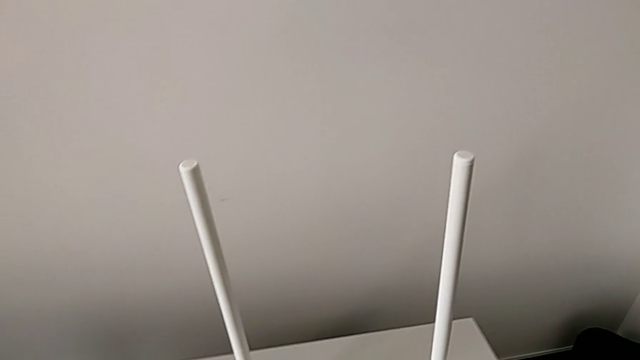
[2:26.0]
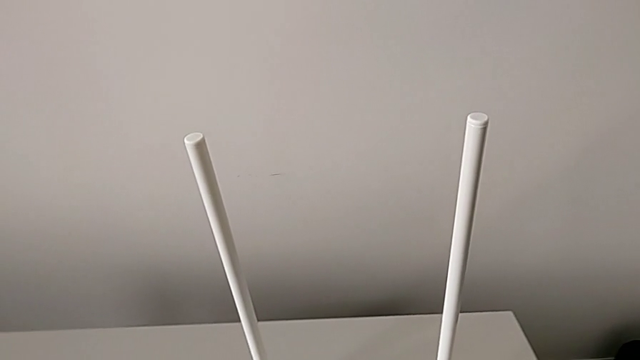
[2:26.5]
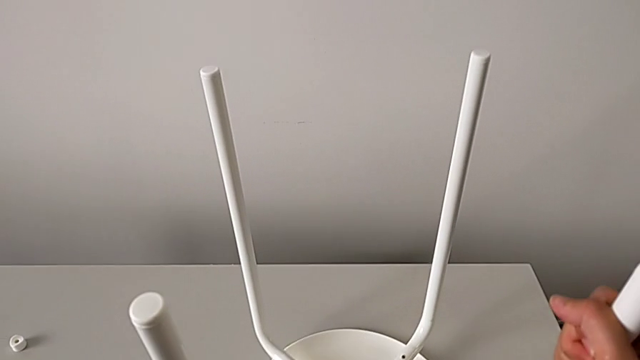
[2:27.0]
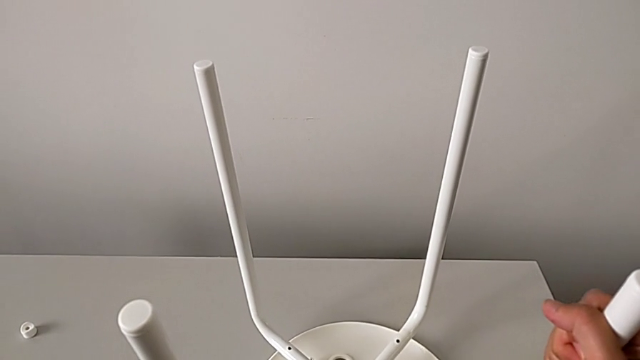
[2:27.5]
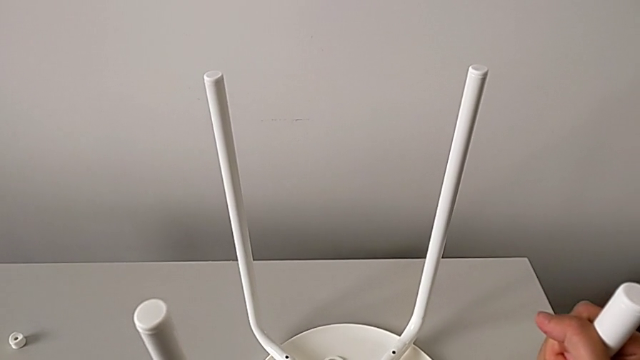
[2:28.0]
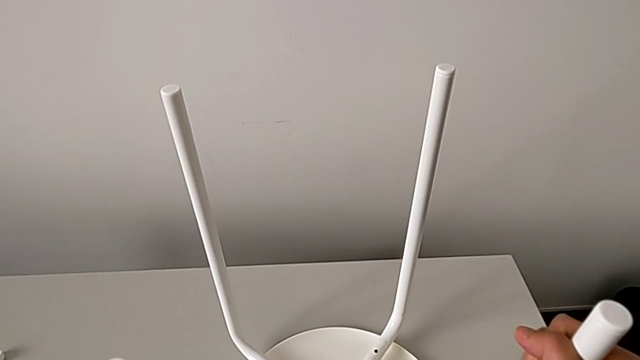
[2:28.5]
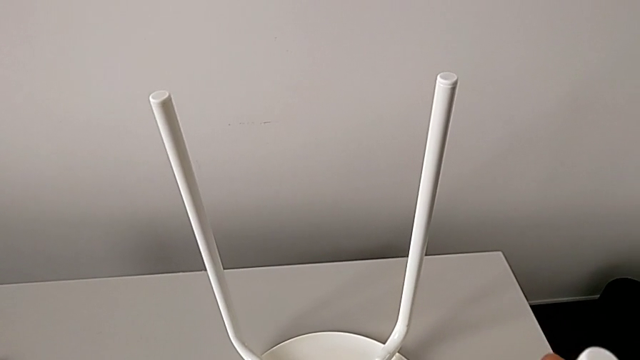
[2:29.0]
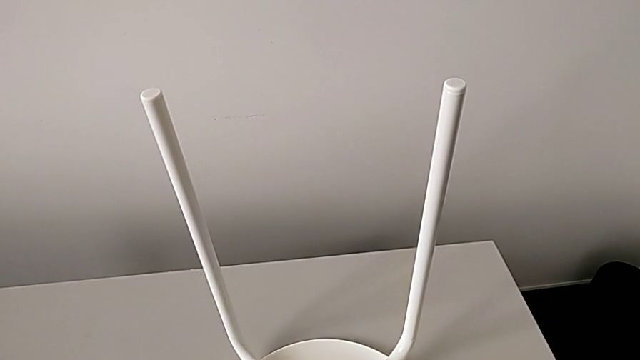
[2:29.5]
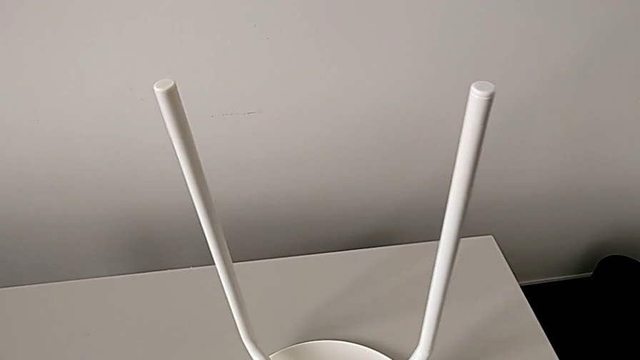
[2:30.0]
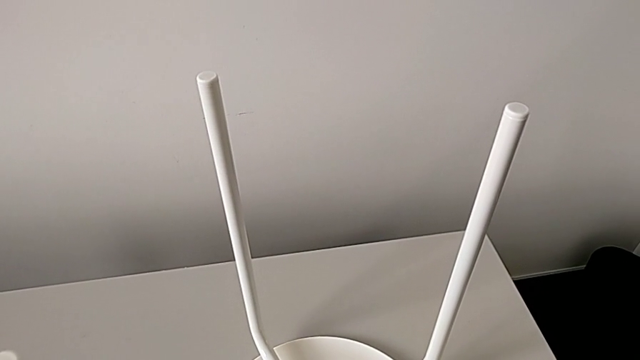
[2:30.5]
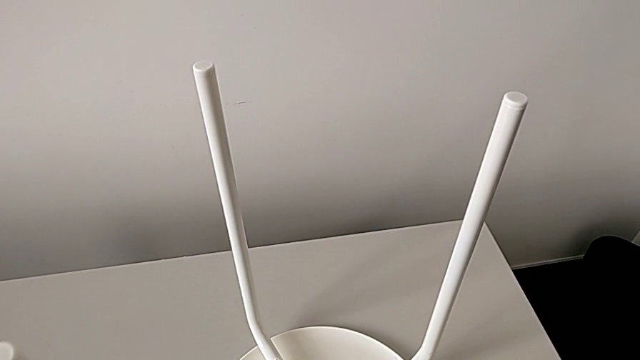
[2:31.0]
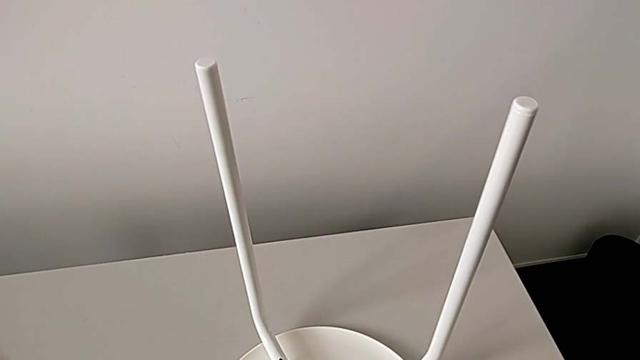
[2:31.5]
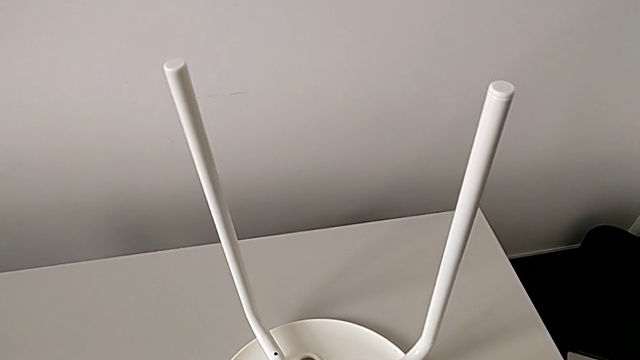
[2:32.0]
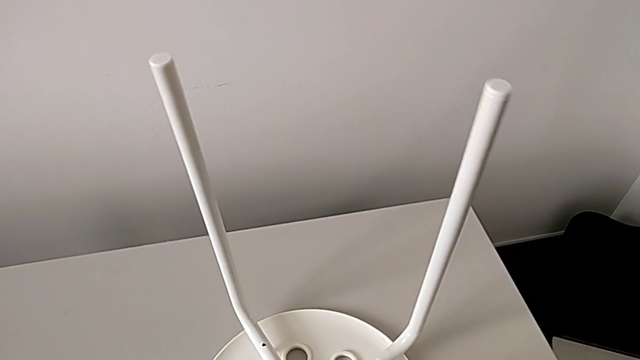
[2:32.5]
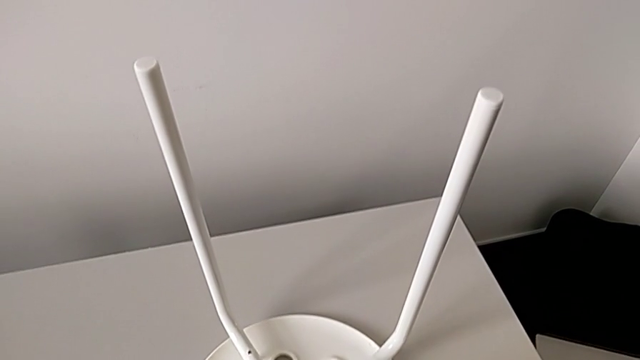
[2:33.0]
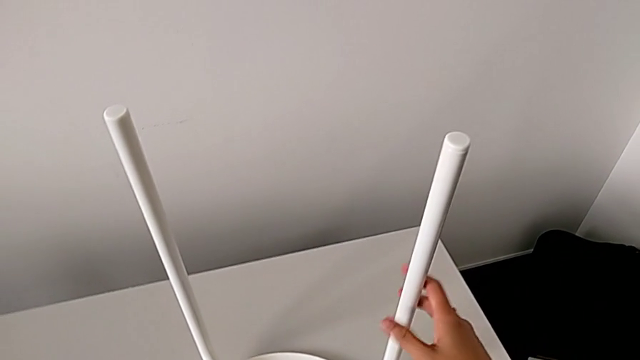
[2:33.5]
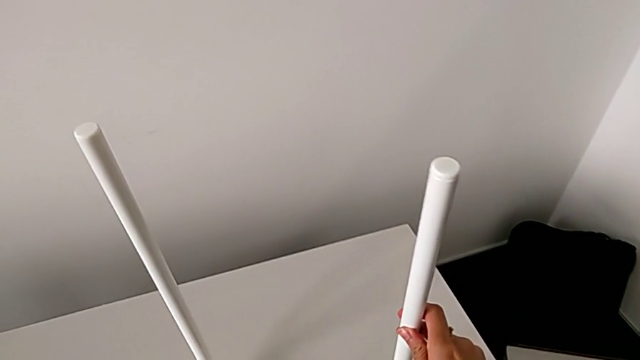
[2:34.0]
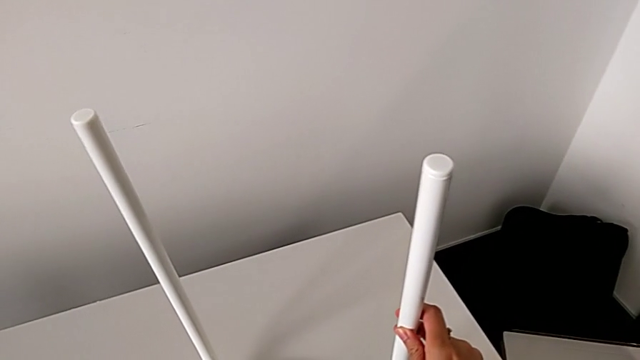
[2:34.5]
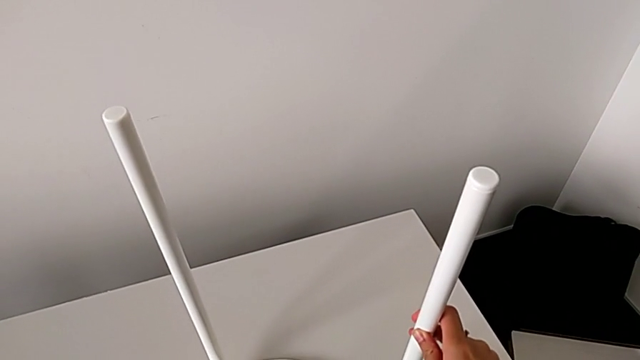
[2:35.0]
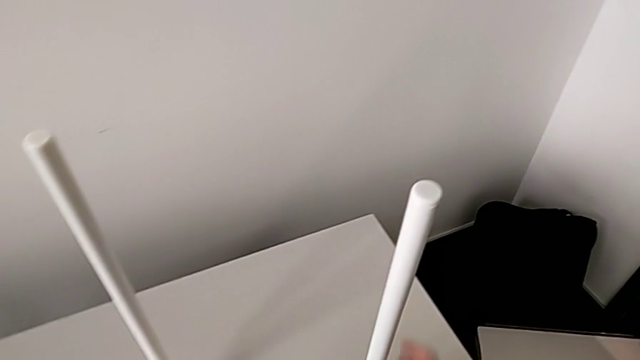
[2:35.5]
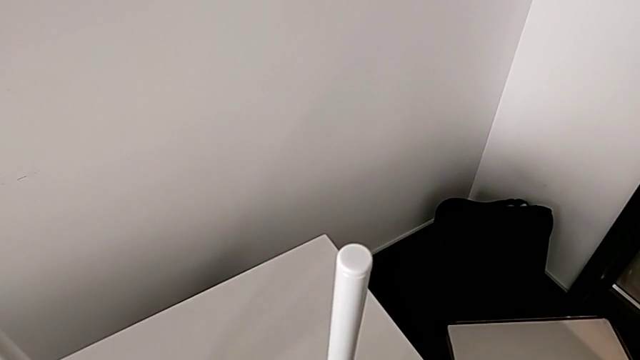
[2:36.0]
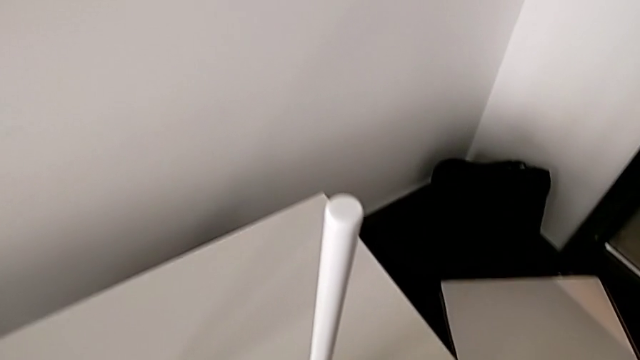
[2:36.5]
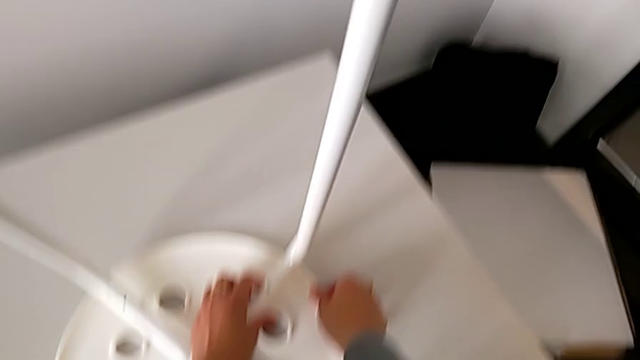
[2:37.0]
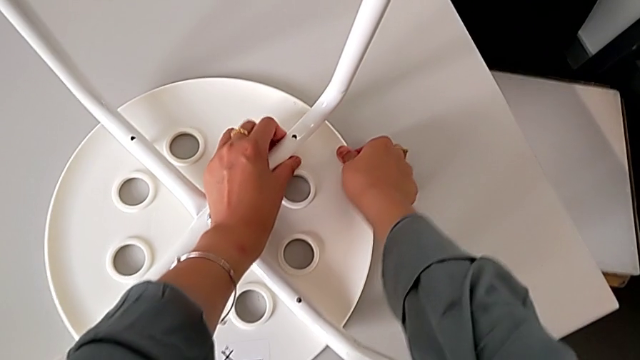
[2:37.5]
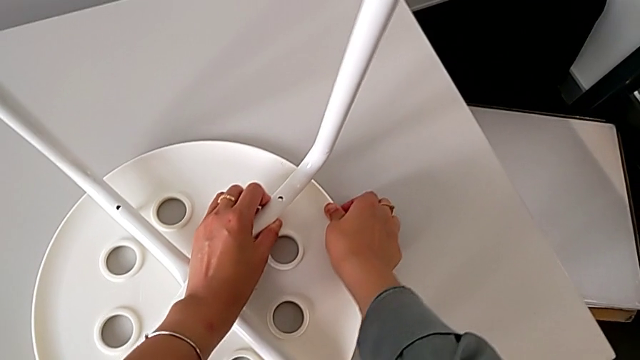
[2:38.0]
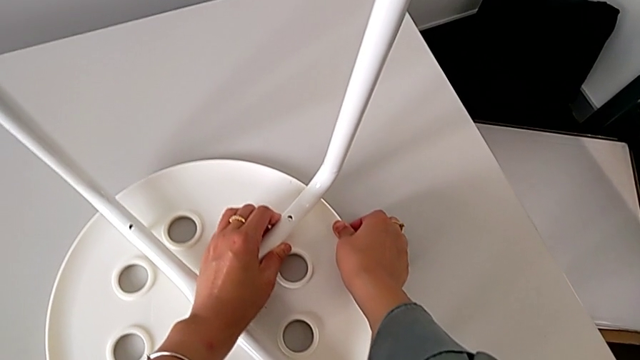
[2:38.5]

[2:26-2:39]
The camera wearer is assembling the legs with the seat. They keep aligning the leg and inspect it.

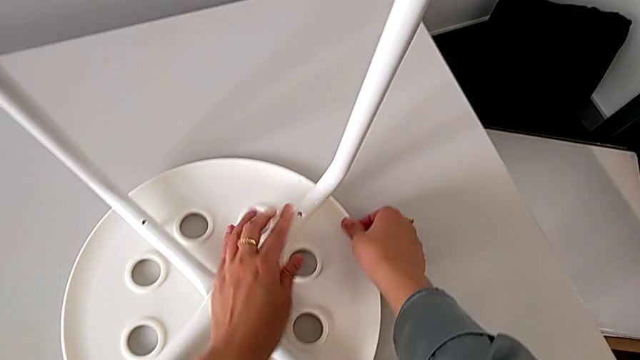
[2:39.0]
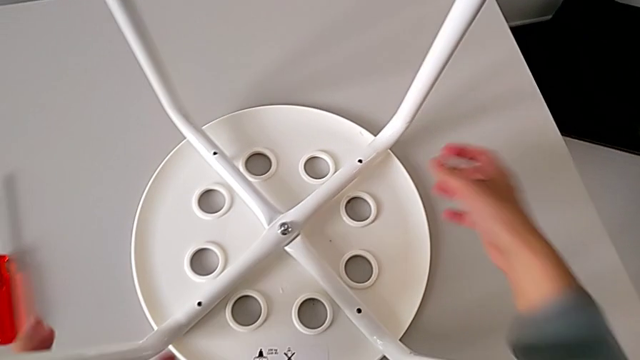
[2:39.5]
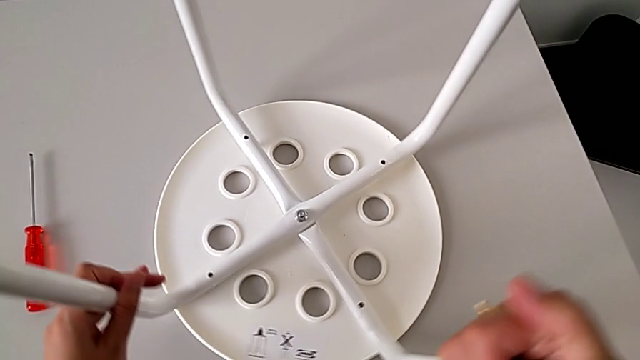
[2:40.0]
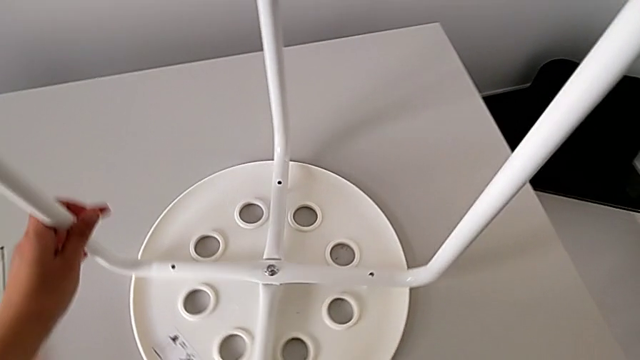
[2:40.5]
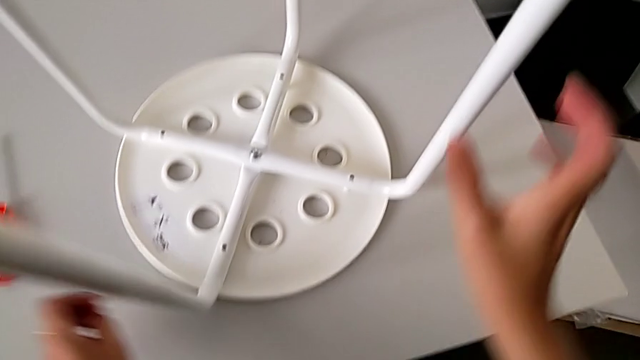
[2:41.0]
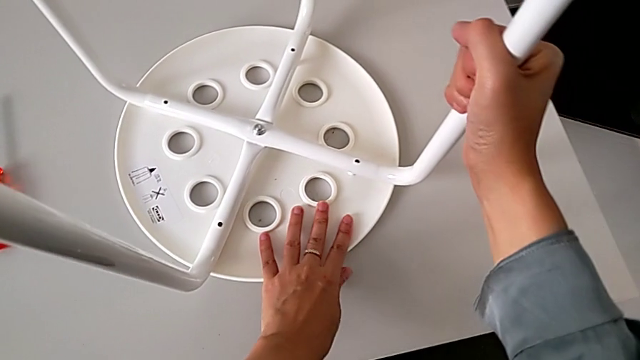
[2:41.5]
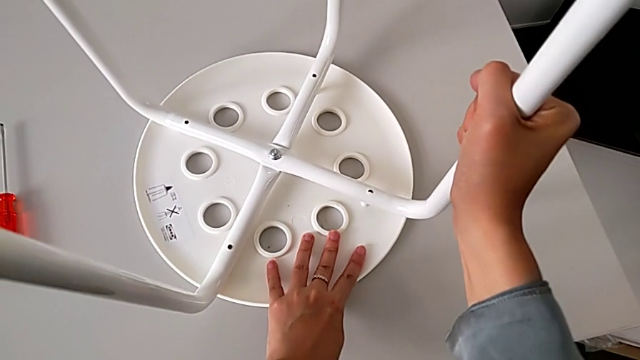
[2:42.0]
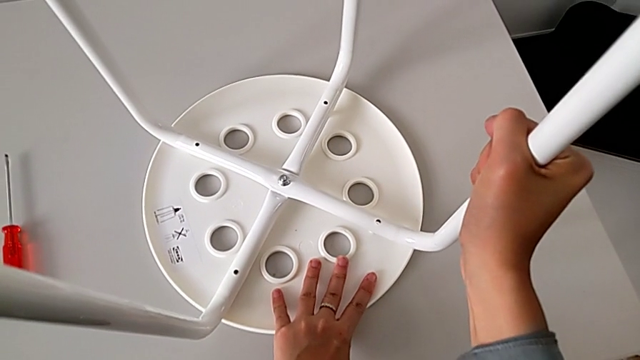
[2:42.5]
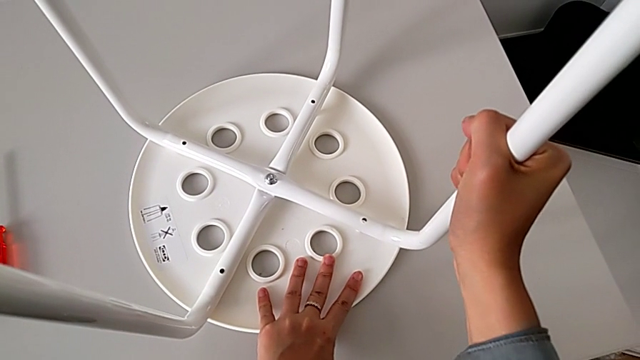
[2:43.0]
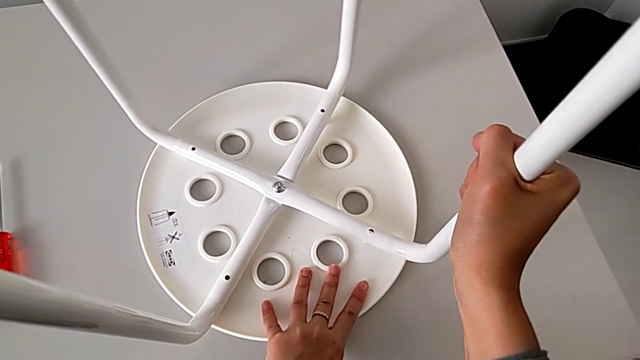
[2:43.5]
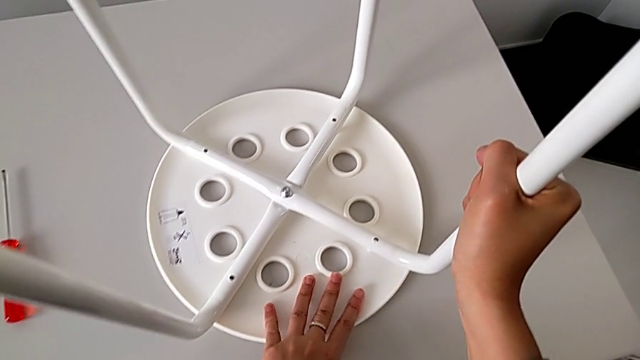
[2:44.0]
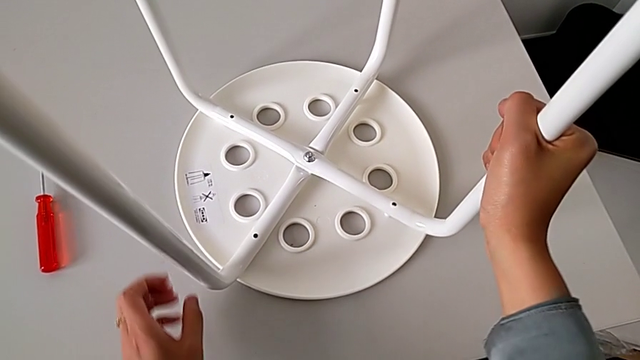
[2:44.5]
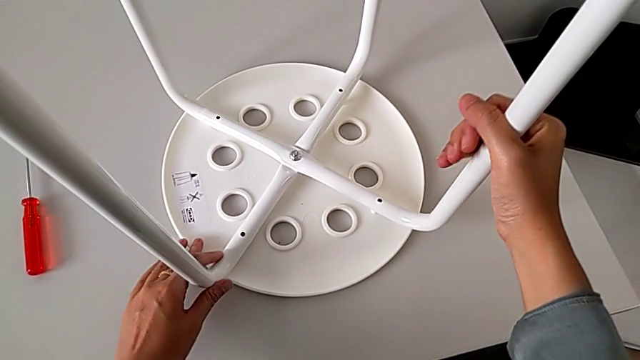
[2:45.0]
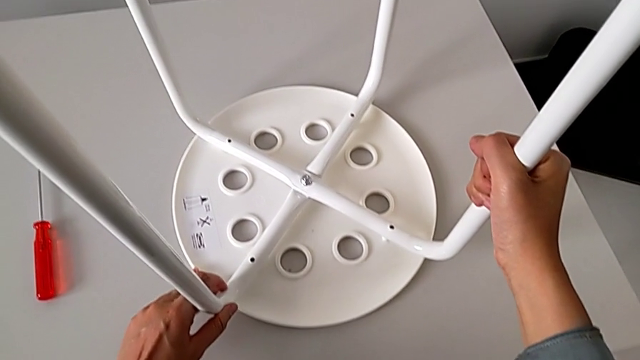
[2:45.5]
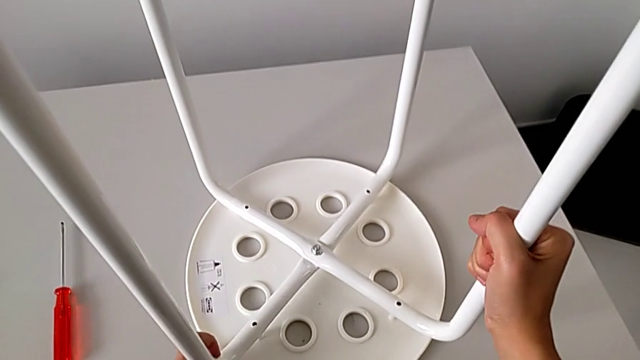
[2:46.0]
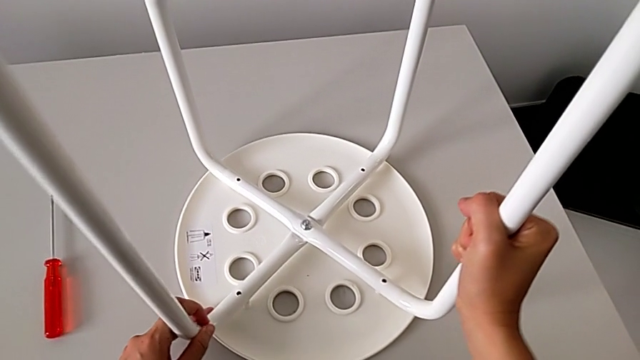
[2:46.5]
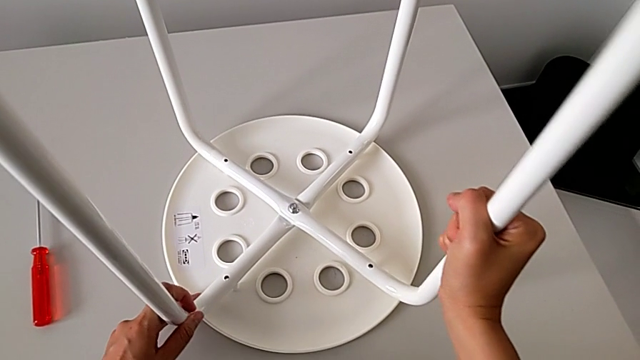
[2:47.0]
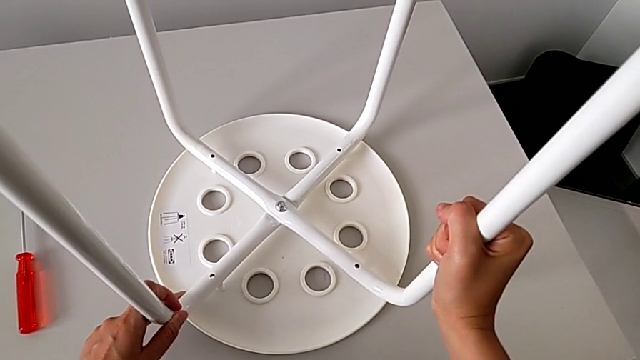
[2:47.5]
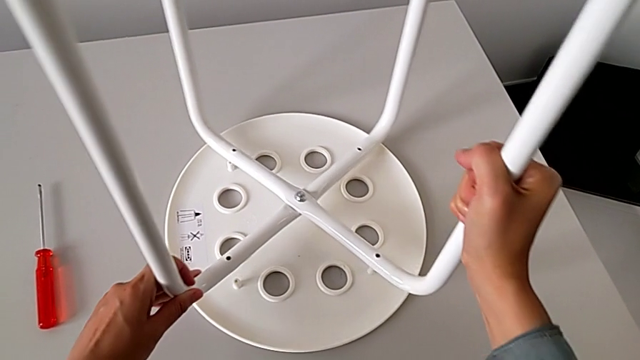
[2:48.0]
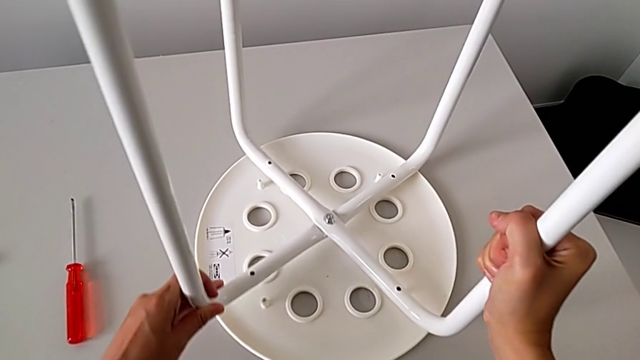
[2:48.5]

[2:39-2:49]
The camera wearer is assembling the legs with the seat. They slide the stool, inspect the leg, hold it and lift it.
